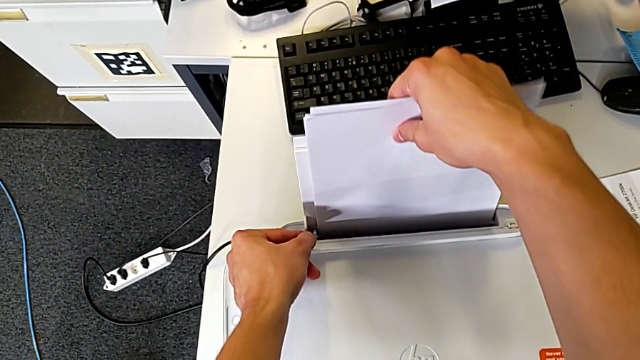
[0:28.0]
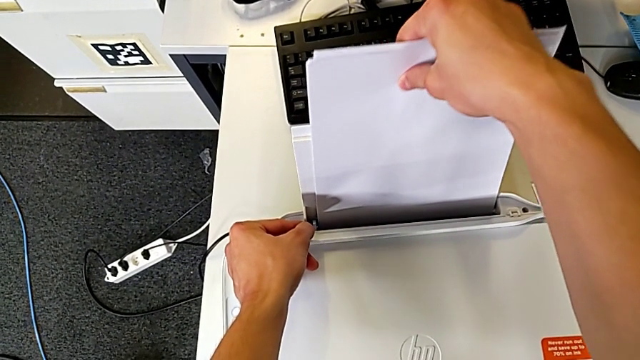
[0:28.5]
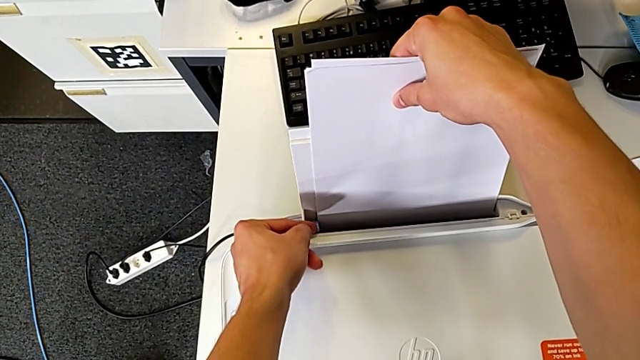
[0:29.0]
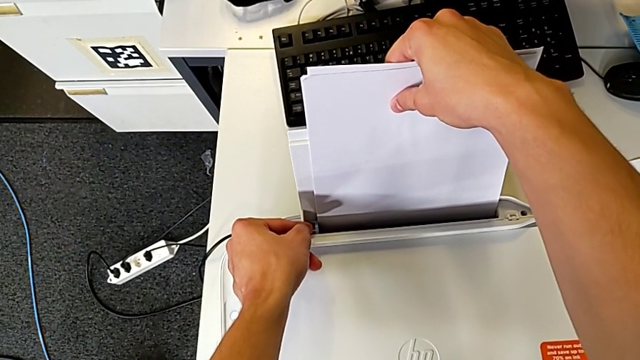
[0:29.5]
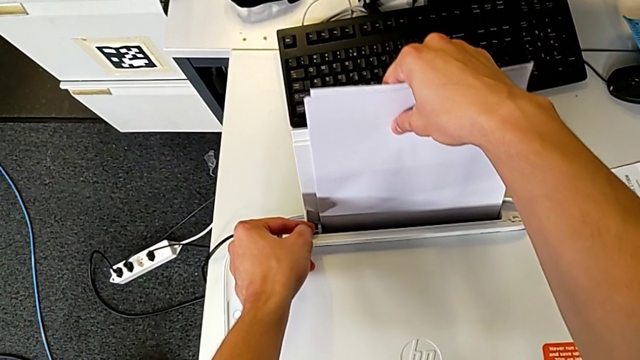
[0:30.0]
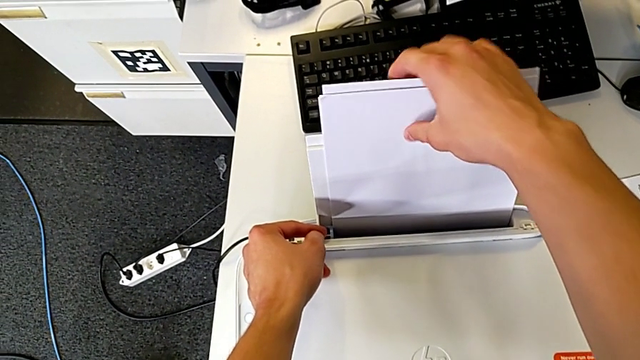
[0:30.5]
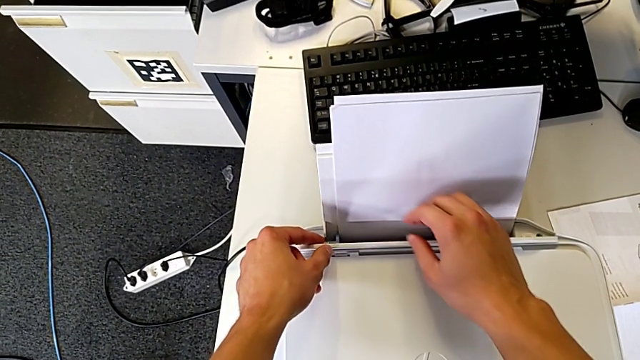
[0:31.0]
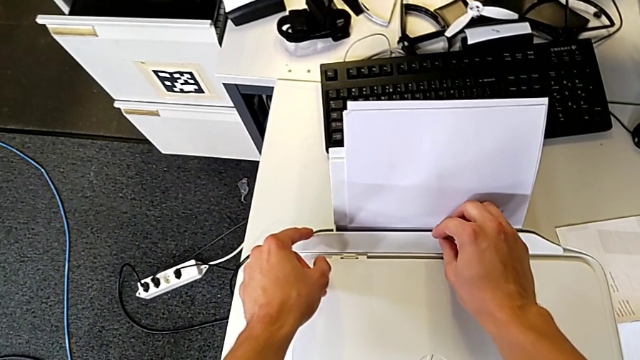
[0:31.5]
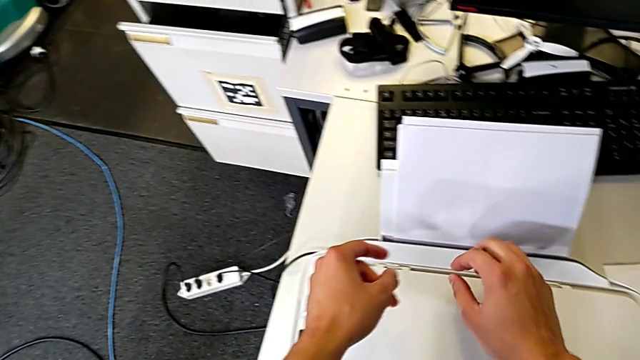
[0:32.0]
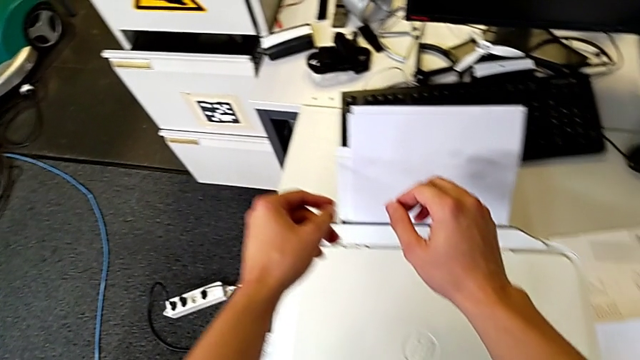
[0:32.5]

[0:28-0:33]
The camera wearer is loading a paper stack into the printer. They keep aligning the paper stack.

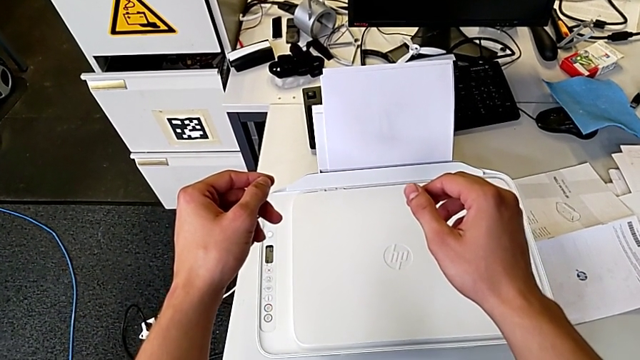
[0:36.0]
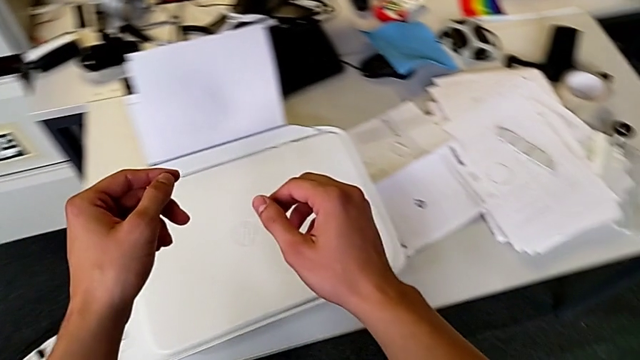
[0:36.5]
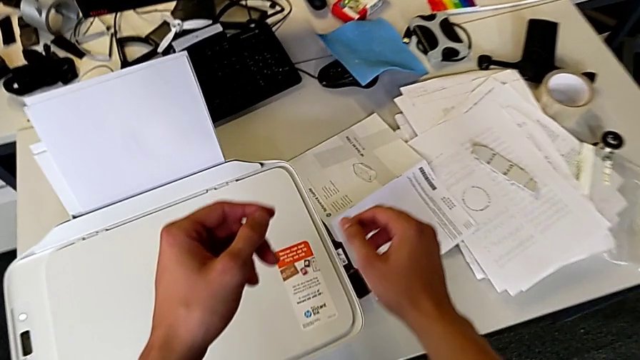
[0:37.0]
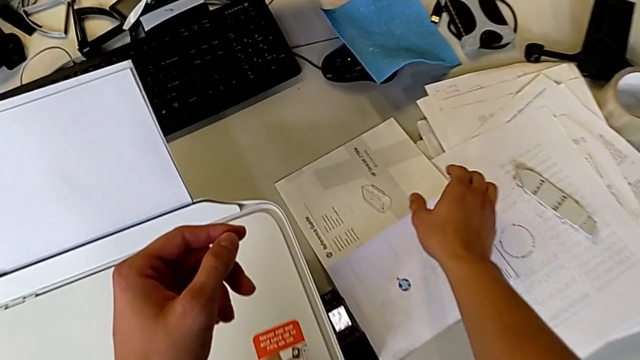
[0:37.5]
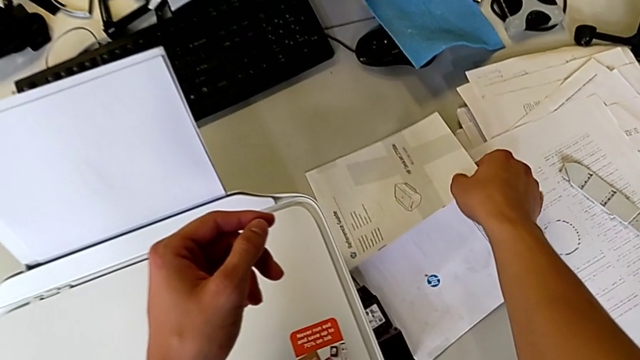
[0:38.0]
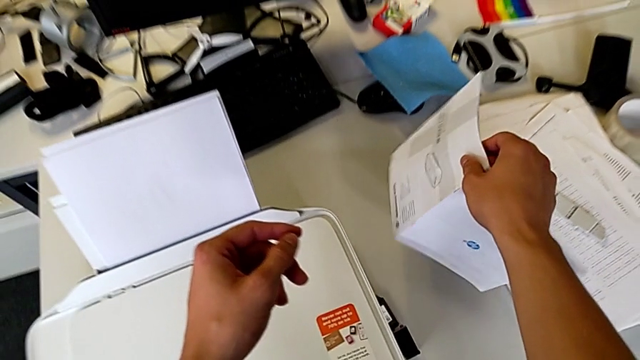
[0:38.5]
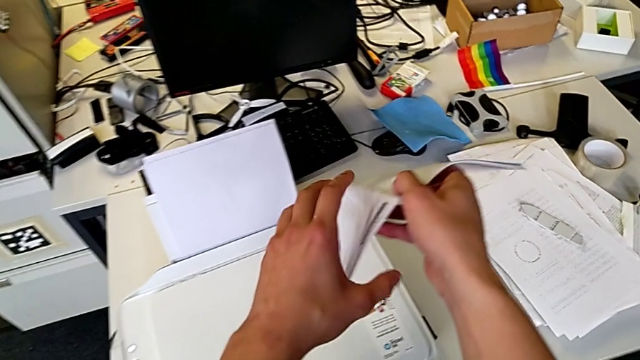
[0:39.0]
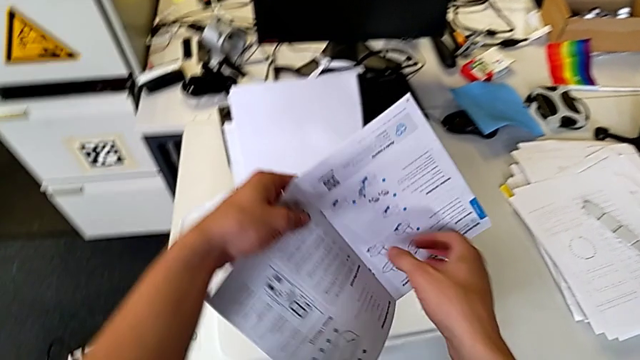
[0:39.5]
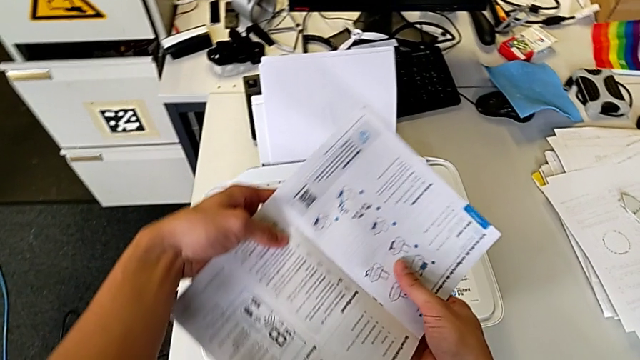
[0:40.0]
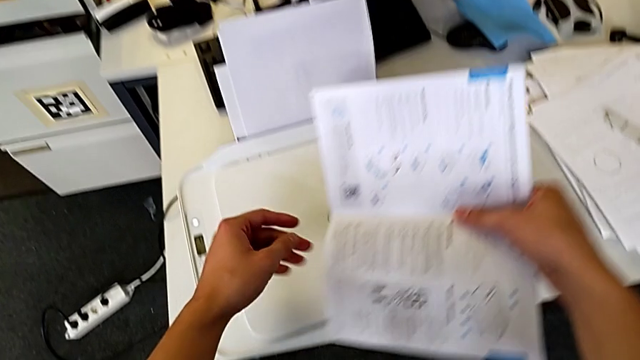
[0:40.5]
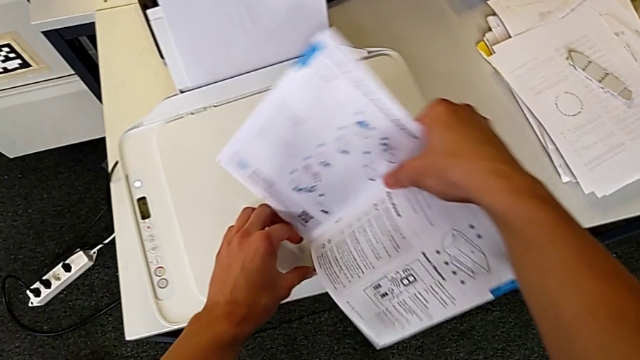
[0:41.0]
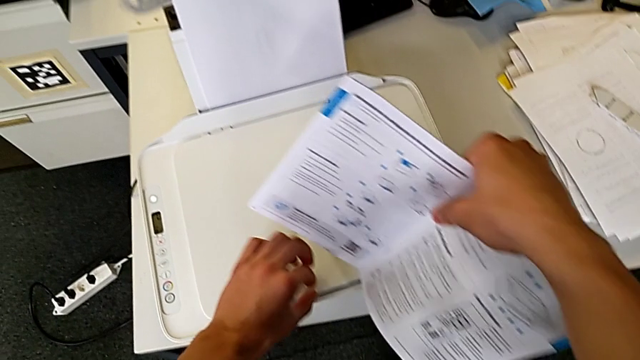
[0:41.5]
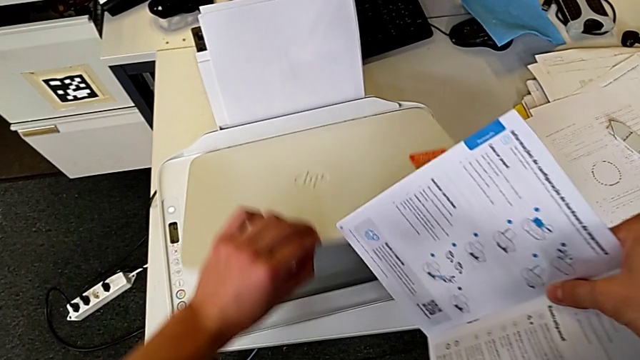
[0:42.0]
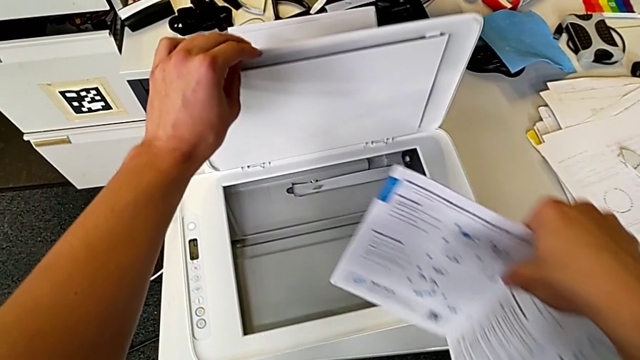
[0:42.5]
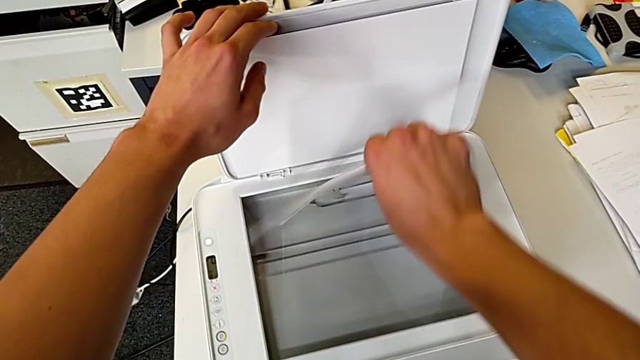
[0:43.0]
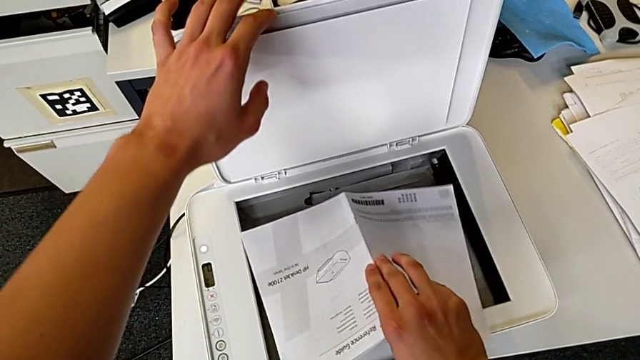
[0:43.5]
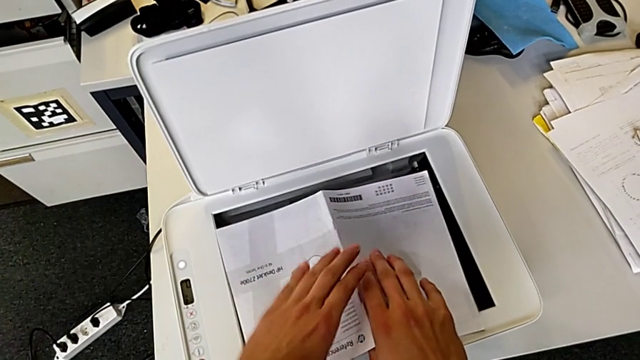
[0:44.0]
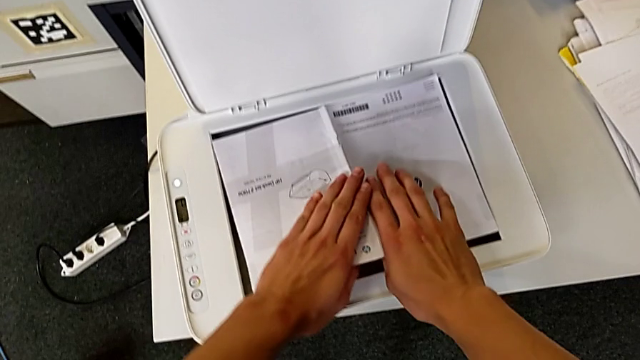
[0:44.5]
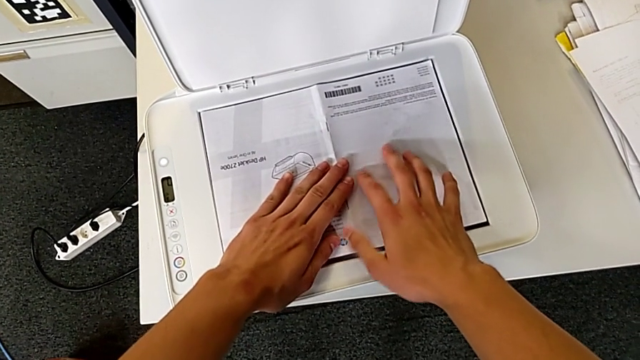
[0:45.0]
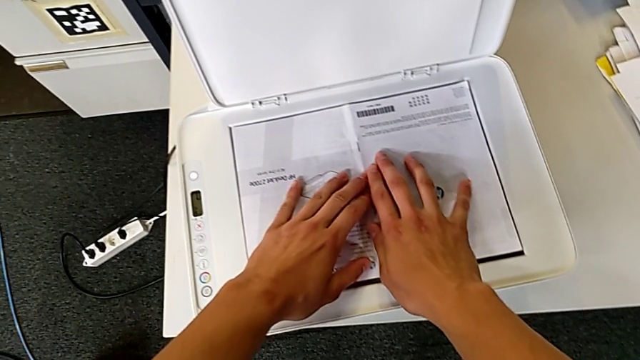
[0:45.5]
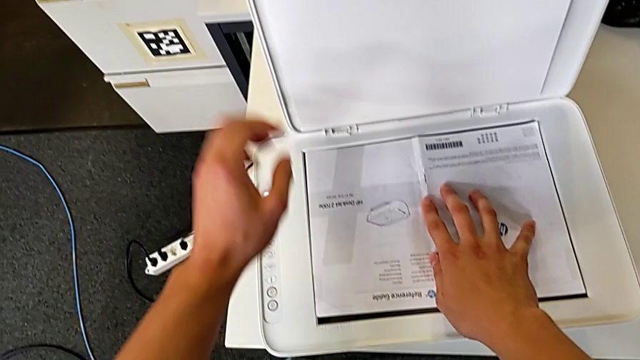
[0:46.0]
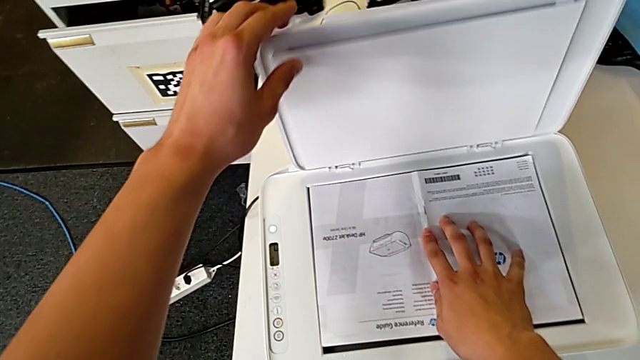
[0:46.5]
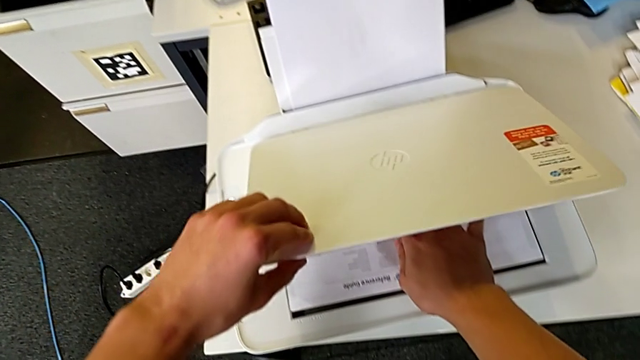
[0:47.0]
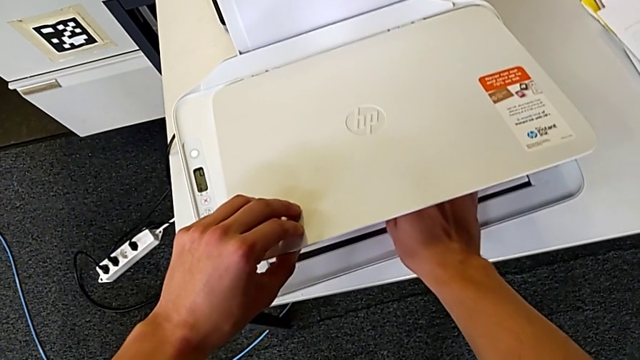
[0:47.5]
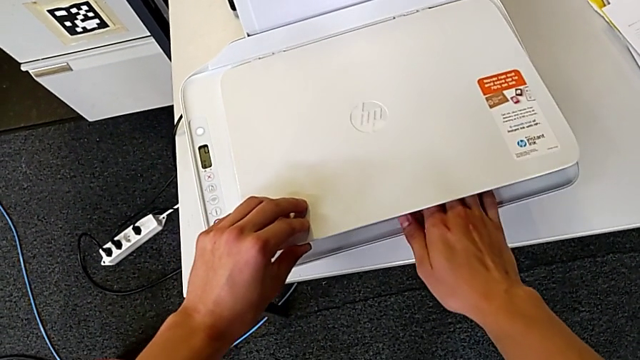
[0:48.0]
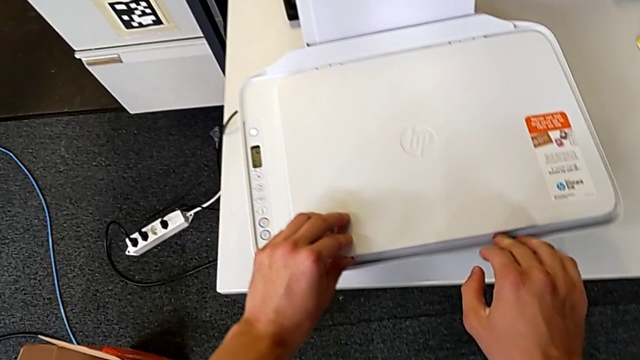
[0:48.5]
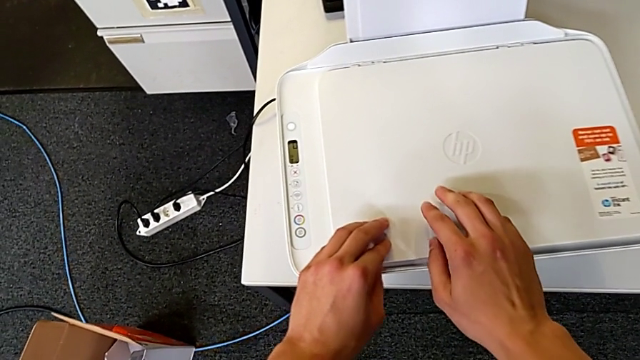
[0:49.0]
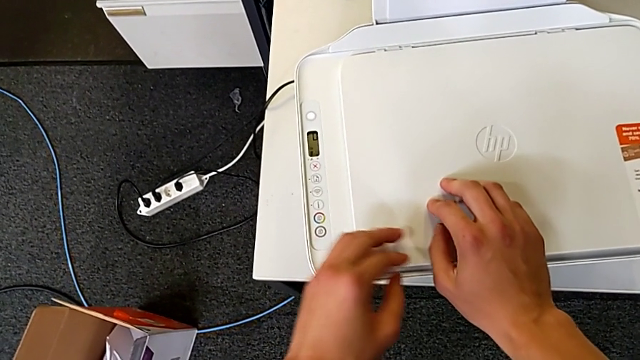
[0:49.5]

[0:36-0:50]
The camera wearer puts a copy in the printer. They grab the copy, lift it, open the copy gate, place the copy and close the copy gate.

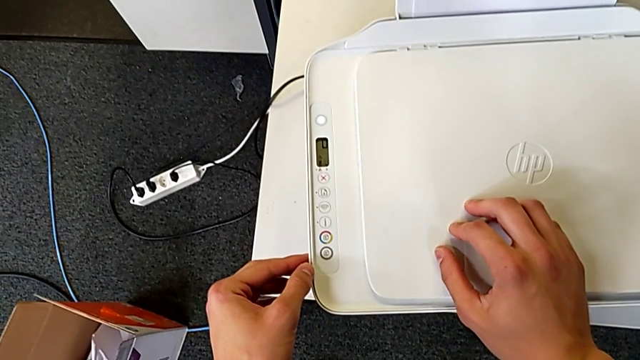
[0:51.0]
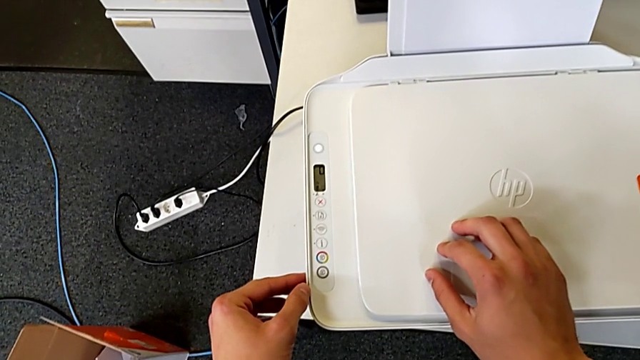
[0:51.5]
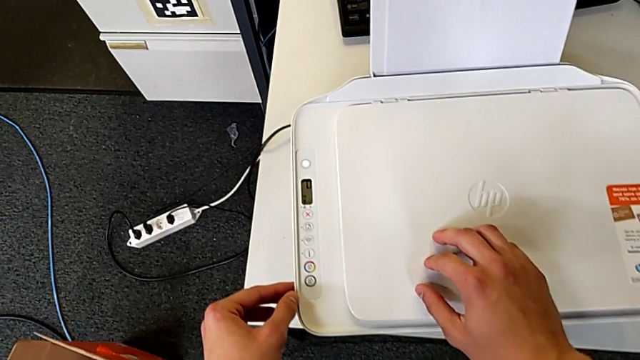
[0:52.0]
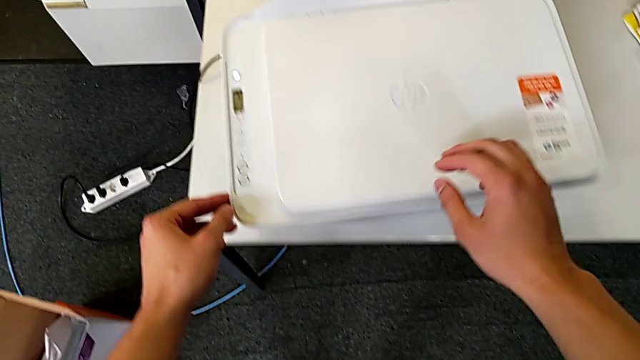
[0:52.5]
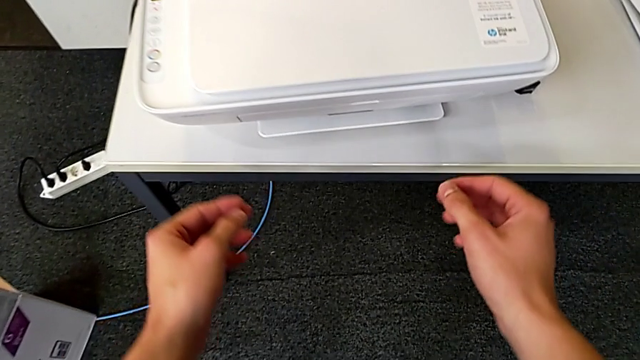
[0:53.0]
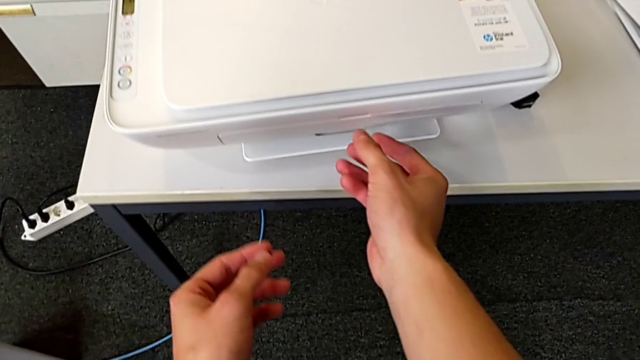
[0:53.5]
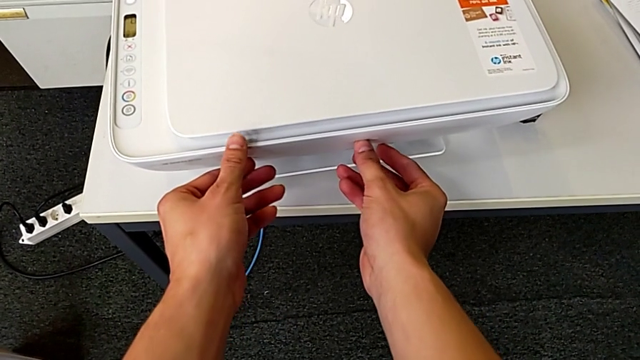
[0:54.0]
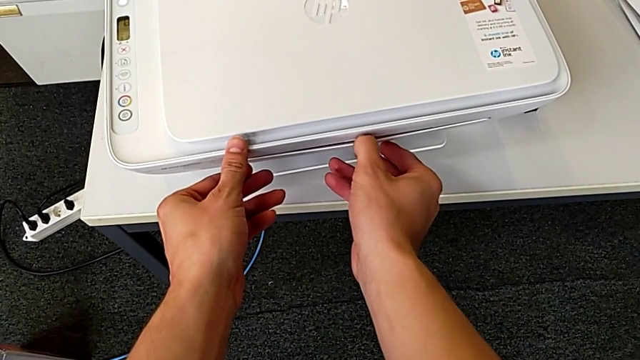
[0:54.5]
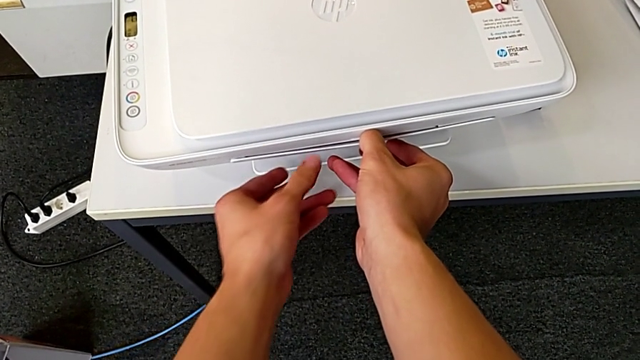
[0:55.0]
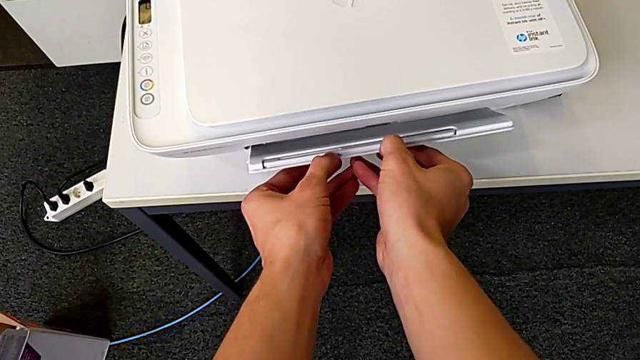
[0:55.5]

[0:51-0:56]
The camera wearer is opening the tray at the bottom of the printer. They begin to open the paper tray.
